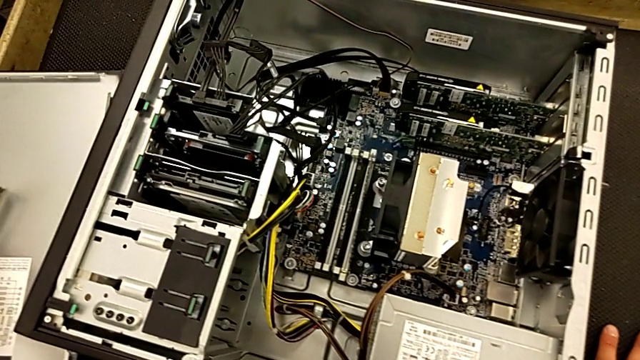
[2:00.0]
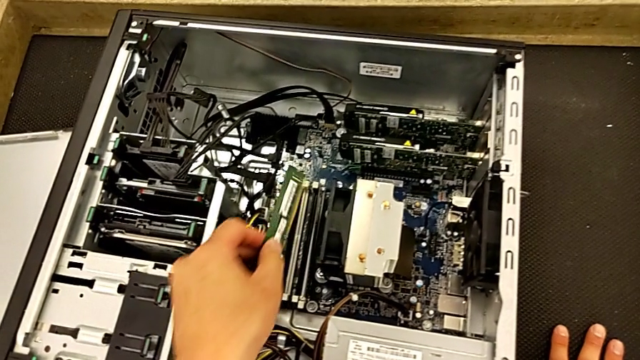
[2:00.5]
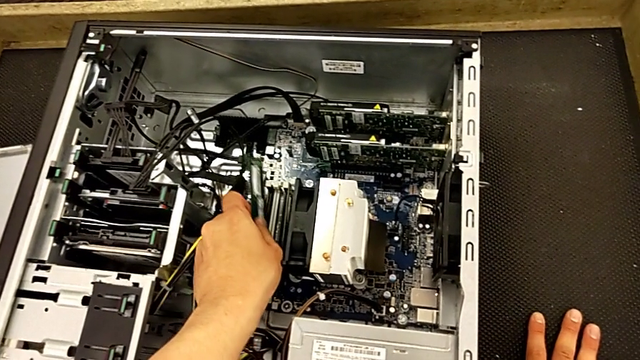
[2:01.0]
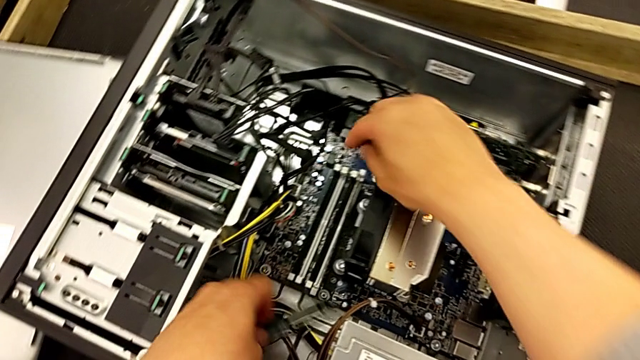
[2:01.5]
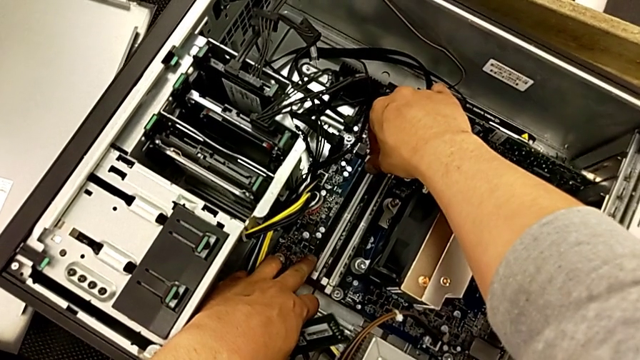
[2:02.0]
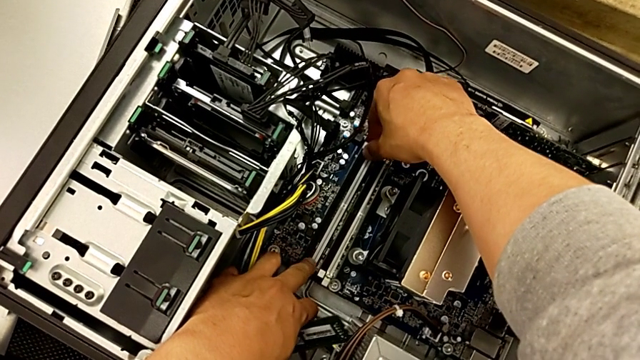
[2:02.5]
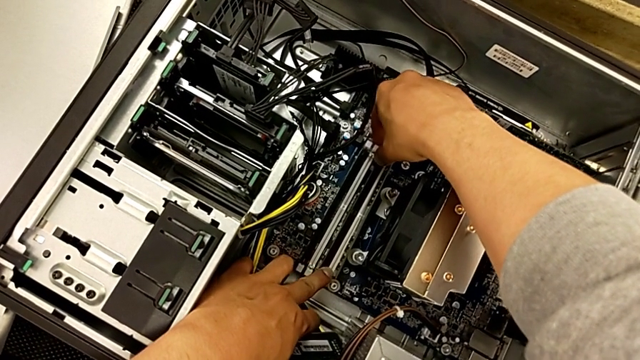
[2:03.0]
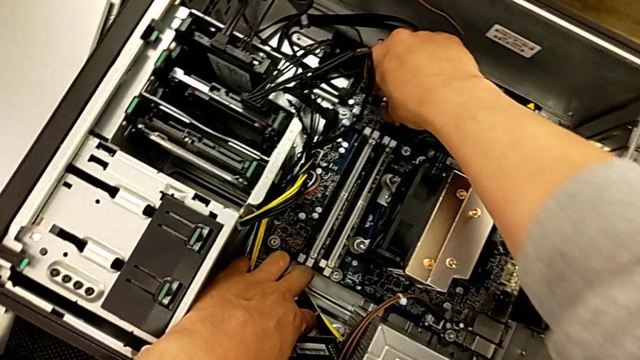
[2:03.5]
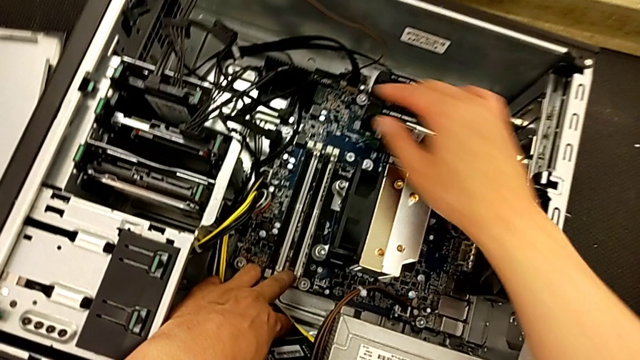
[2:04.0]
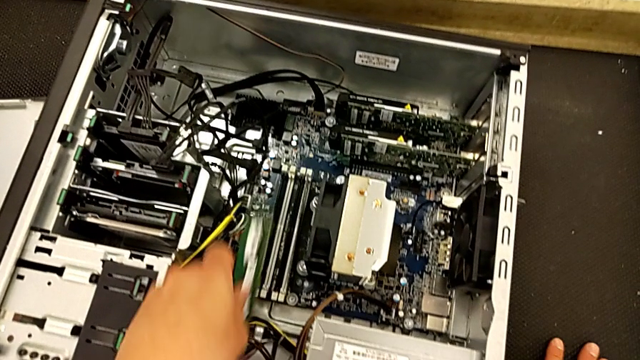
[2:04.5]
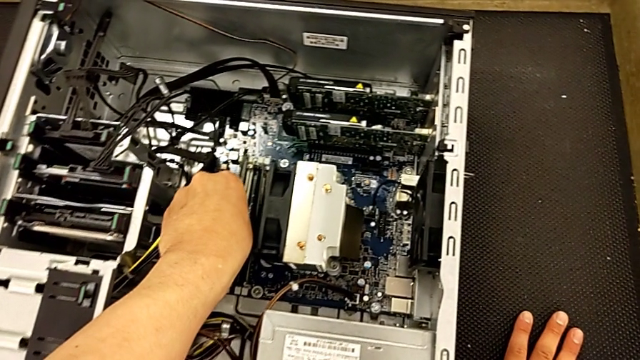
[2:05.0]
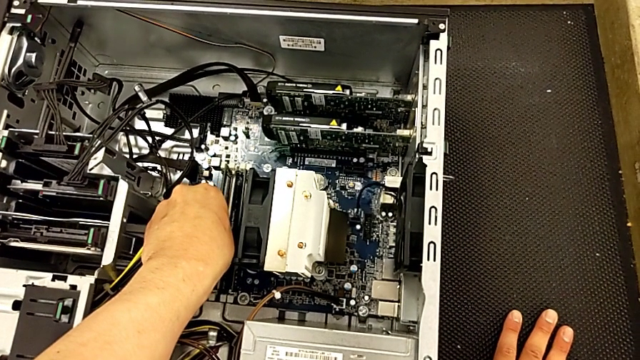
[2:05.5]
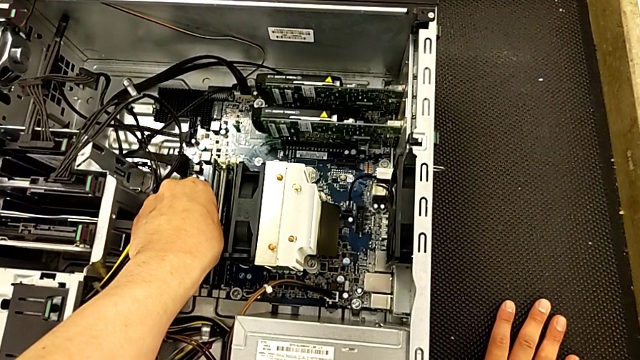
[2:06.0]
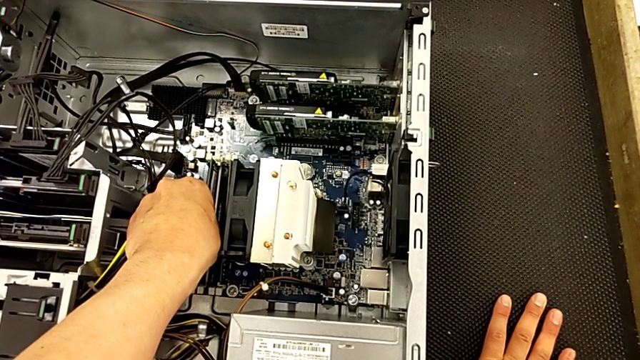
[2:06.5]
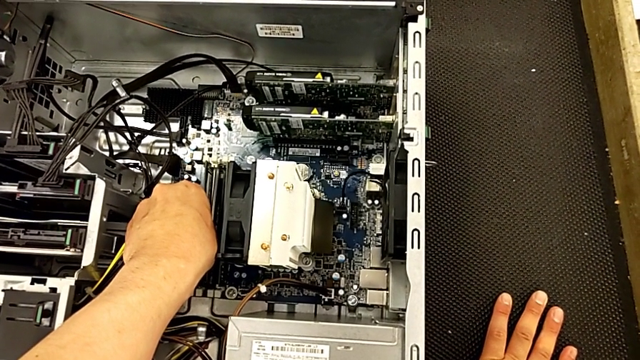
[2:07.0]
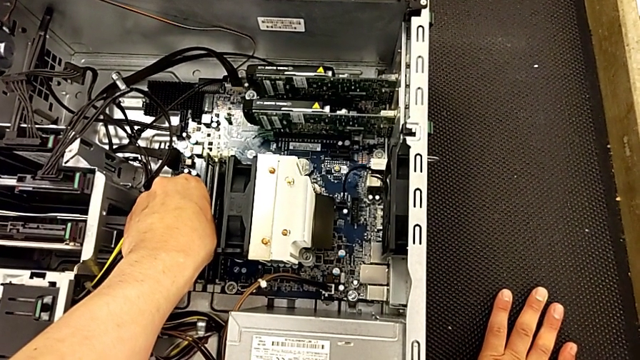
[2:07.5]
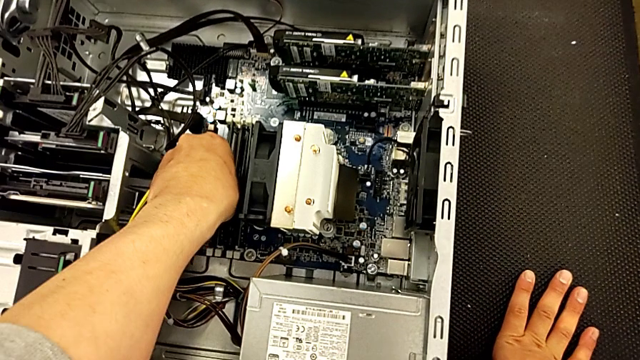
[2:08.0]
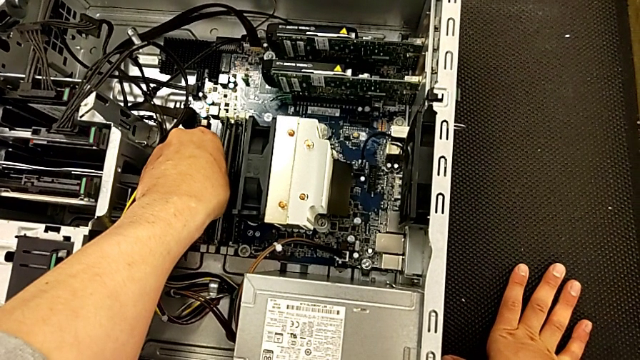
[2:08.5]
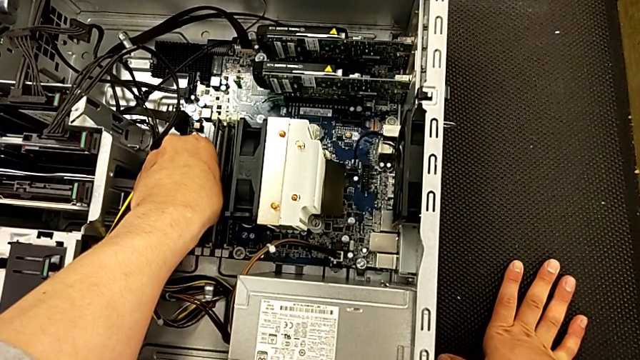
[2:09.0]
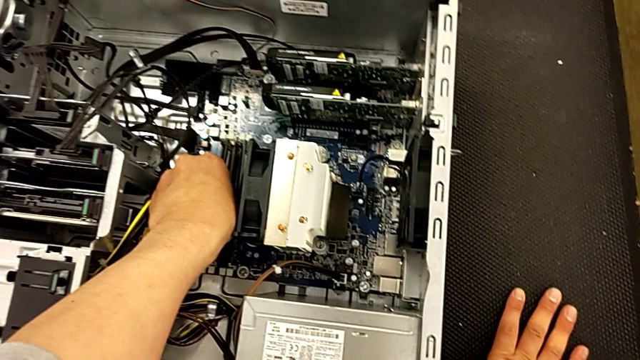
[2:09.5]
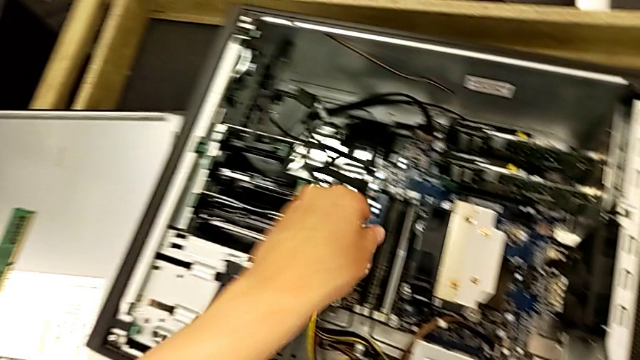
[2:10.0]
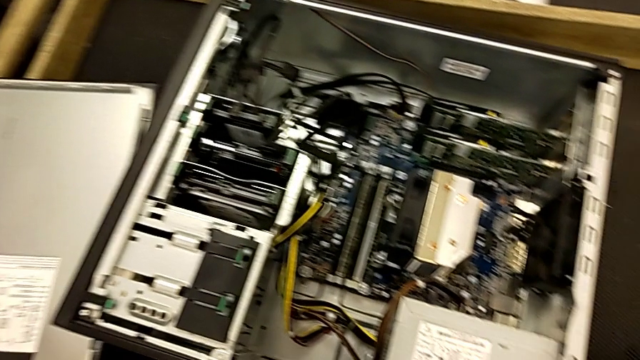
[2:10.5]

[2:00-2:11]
The camera wearer is assembling the RAM onto the motherboard. They lift the second RAM, unlock the RAM tab, insert the RAM and grab the third RAM.

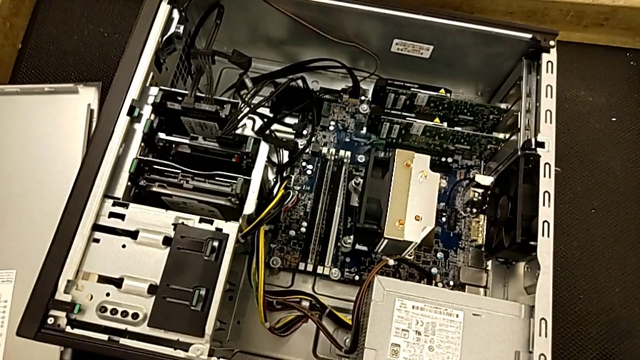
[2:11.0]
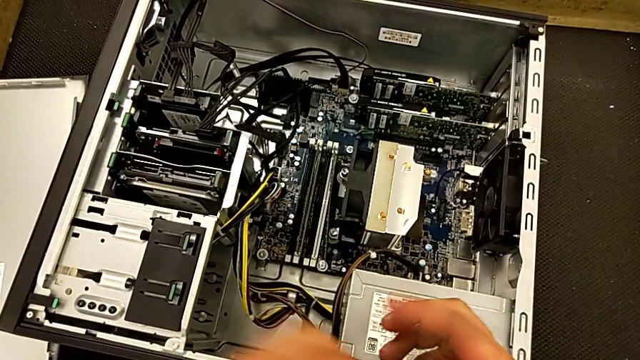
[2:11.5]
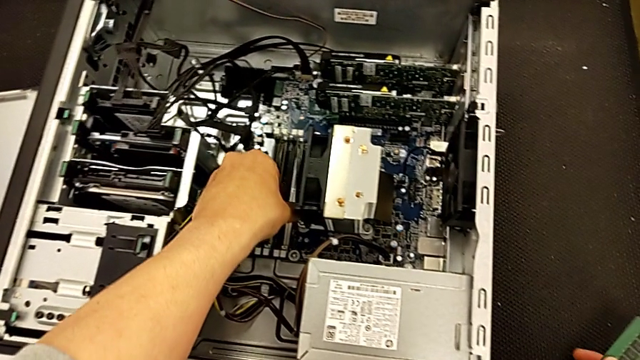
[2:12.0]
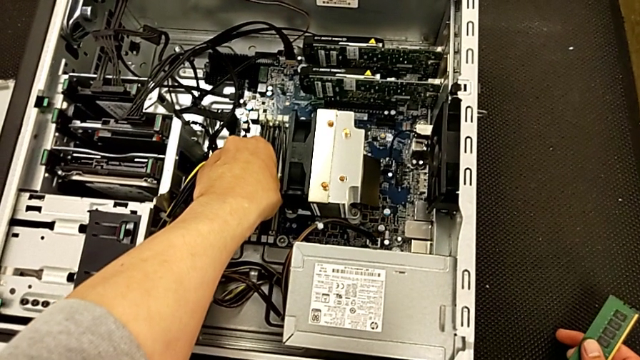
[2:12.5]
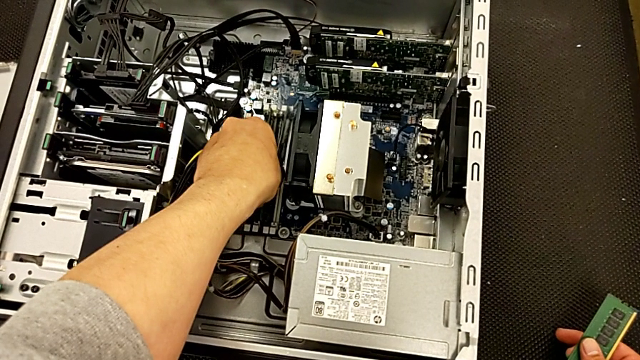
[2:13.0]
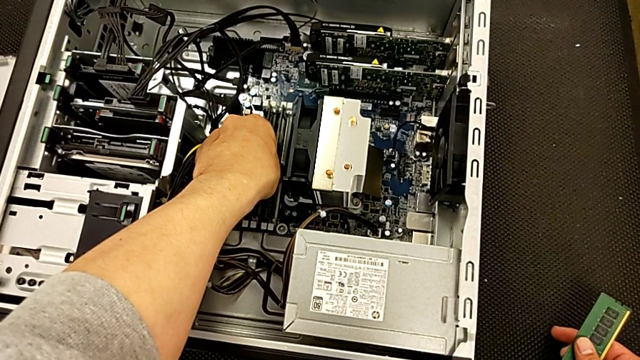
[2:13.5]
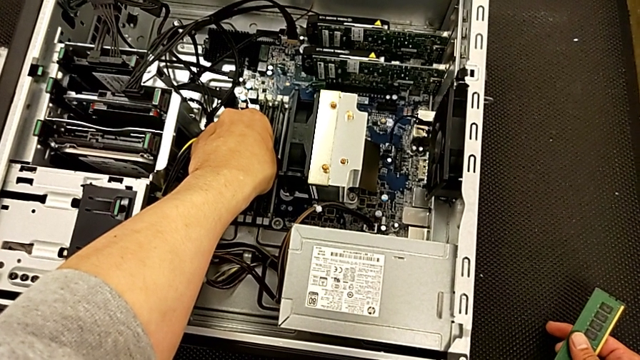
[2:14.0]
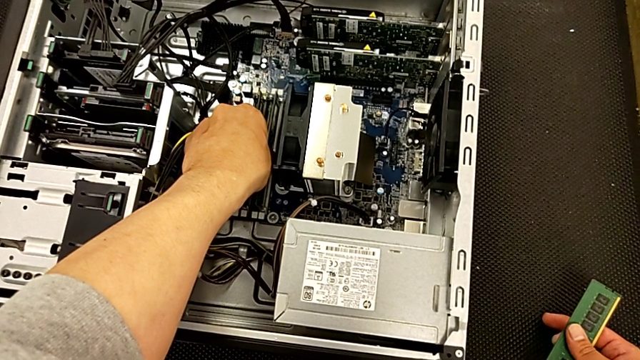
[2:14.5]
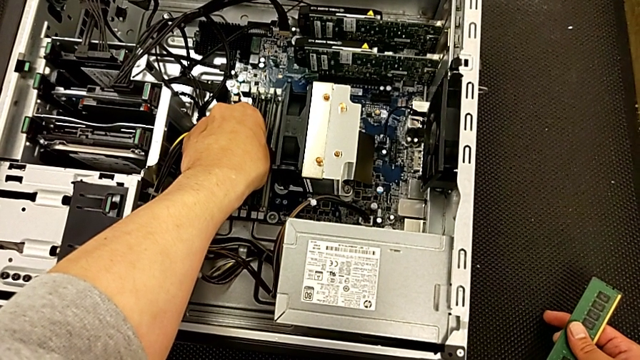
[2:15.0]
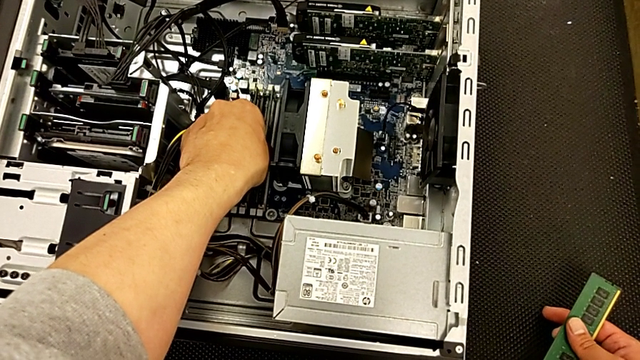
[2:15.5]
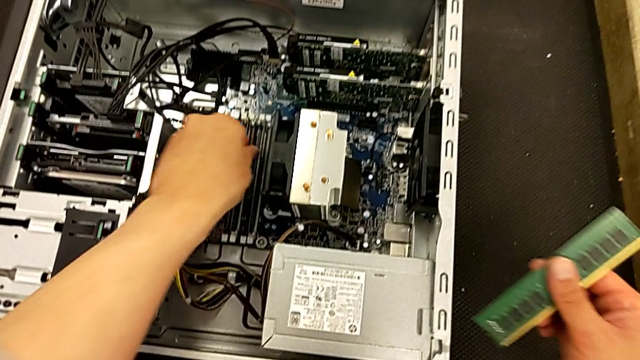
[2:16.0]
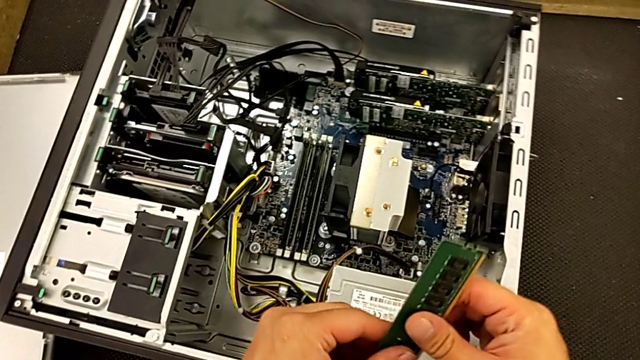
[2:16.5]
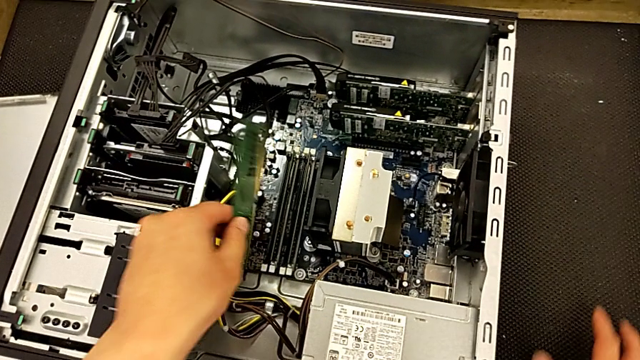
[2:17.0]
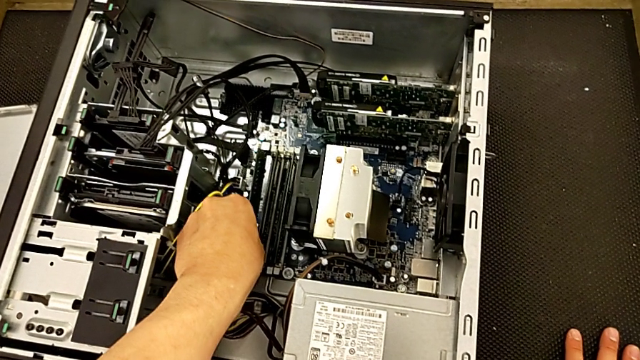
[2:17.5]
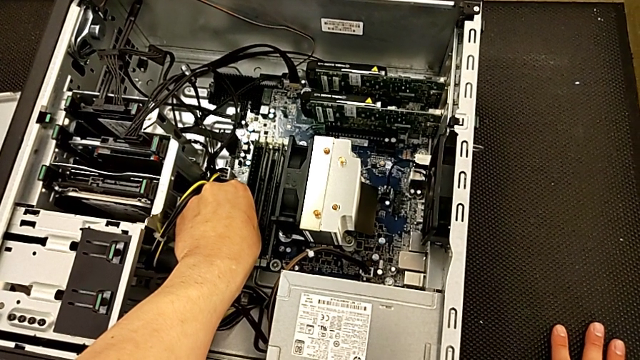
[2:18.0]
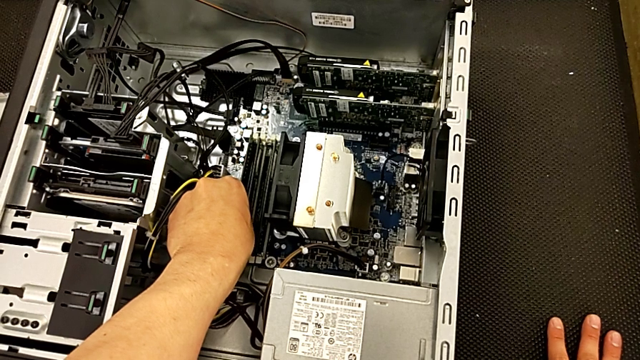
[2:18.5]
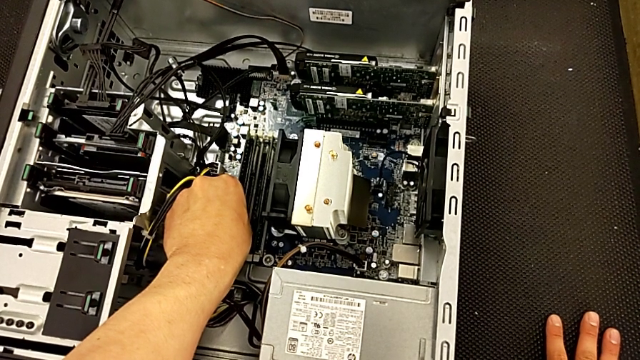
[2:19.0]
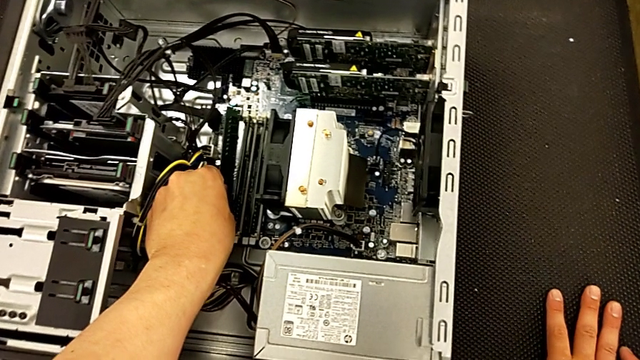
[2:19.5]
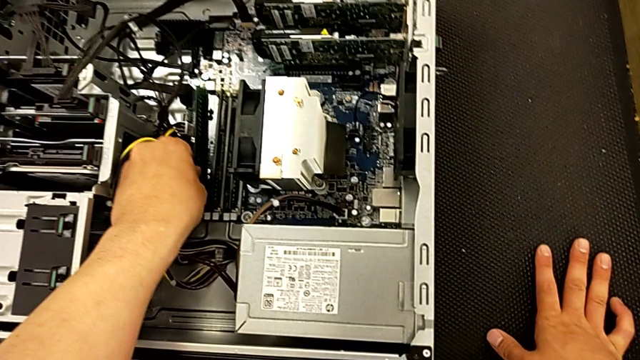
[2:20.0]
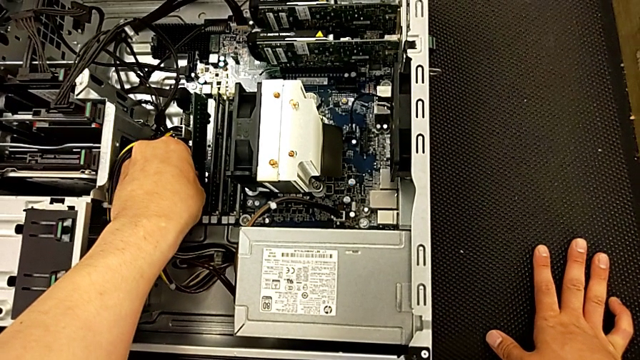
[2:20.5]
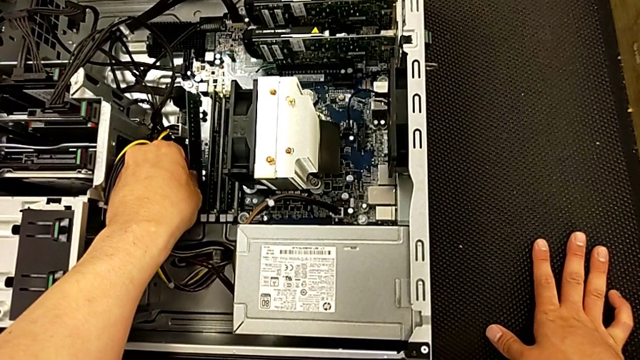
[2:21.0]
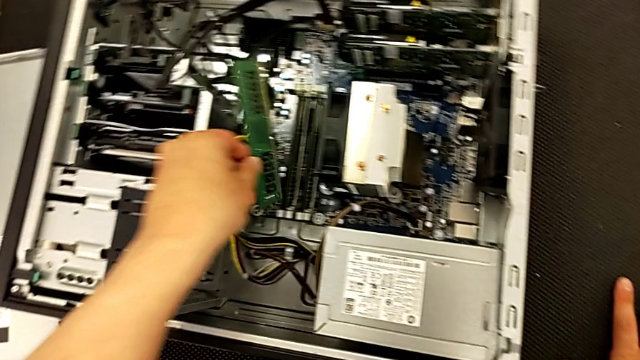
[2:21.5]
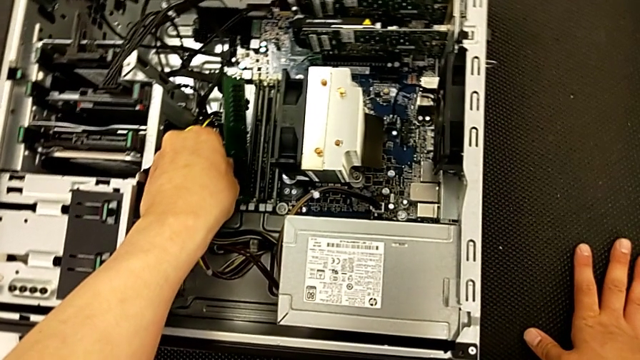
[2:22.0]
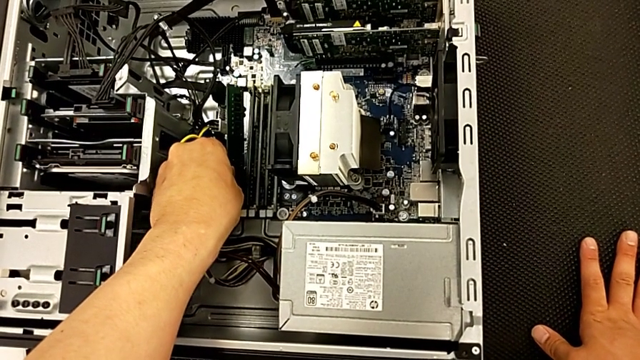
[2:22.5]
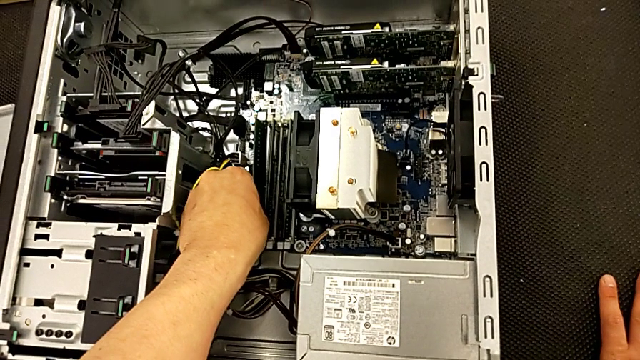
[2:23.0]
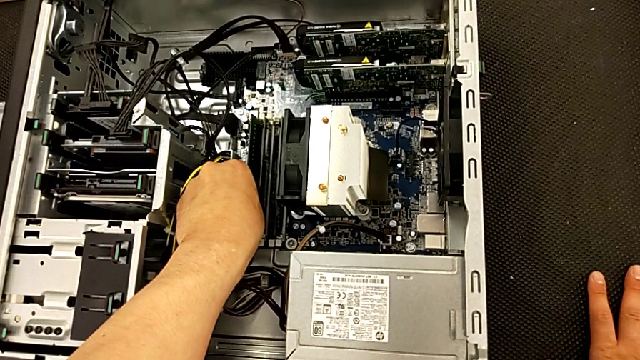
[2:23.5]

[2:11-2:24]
The camera wearer is assembling the RAM onto the motherboard. They align the first RAM and wrongly insert the RAM without unlocking it.
